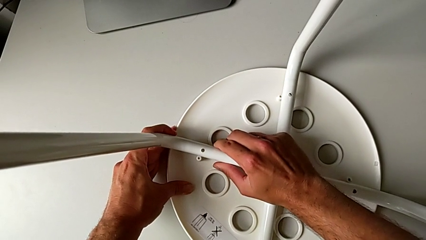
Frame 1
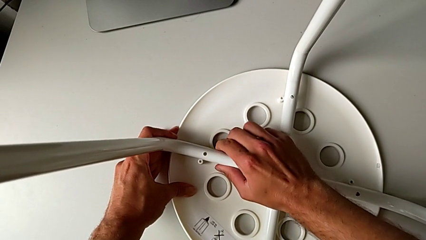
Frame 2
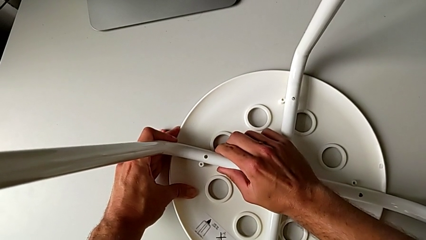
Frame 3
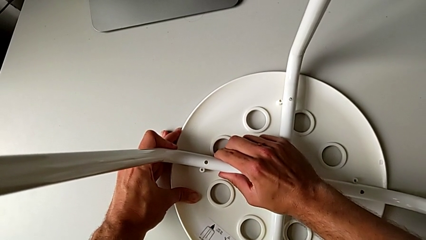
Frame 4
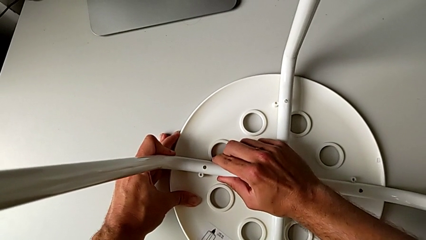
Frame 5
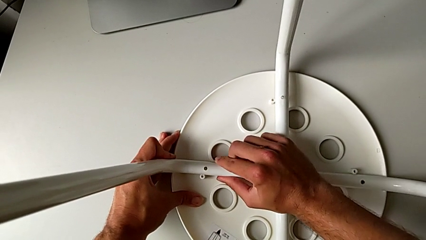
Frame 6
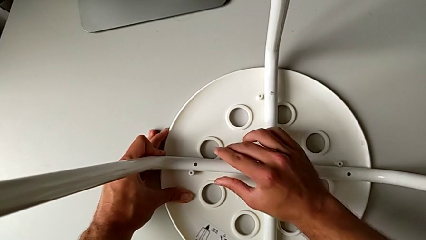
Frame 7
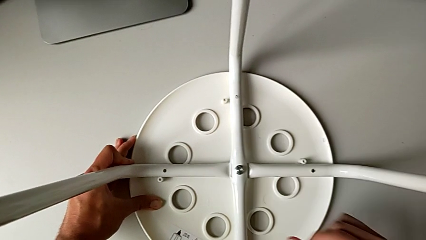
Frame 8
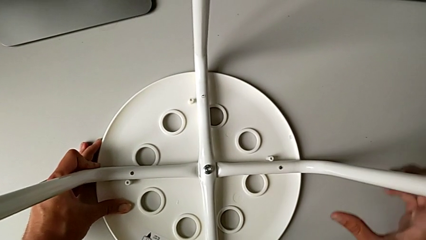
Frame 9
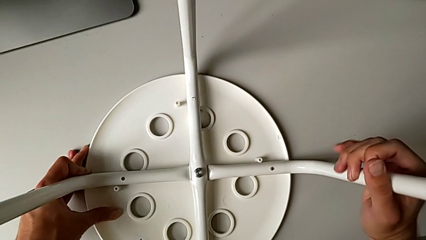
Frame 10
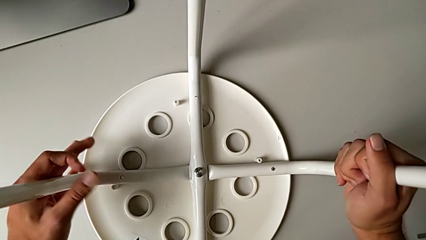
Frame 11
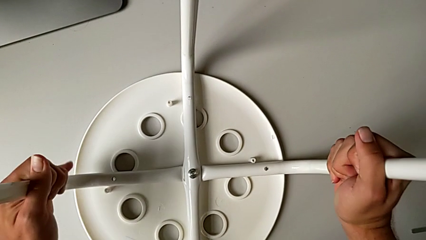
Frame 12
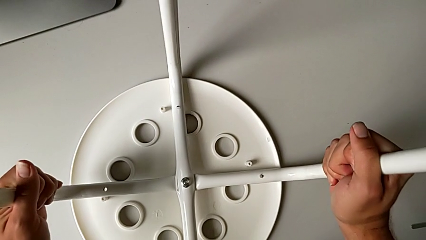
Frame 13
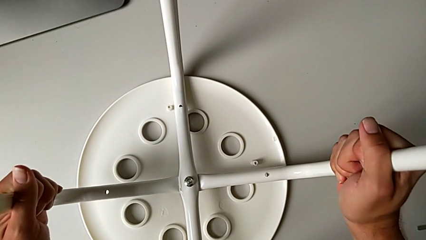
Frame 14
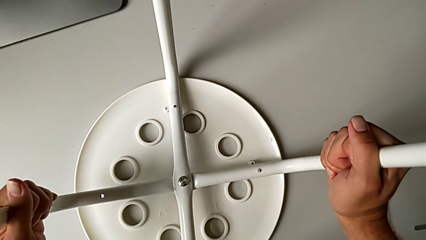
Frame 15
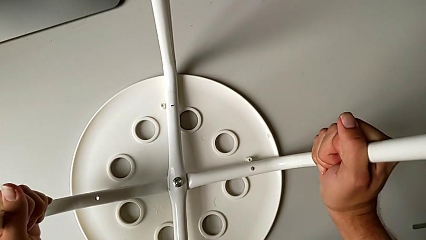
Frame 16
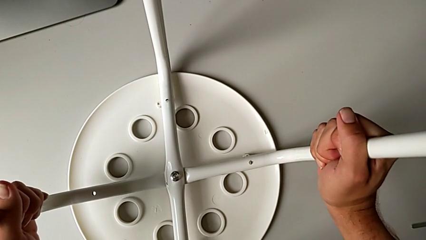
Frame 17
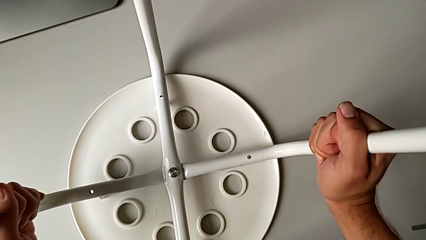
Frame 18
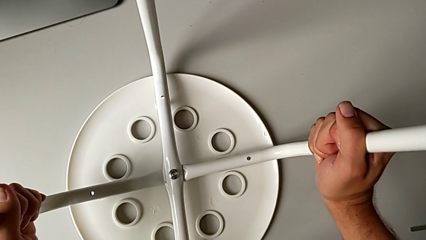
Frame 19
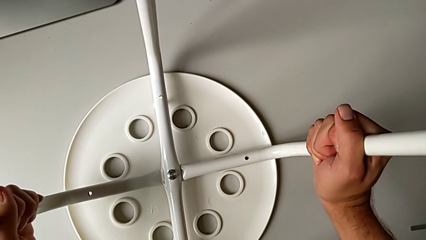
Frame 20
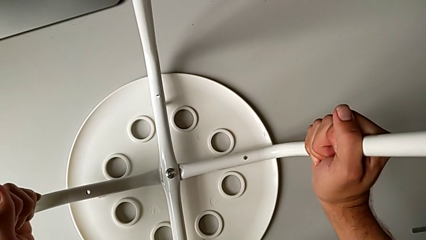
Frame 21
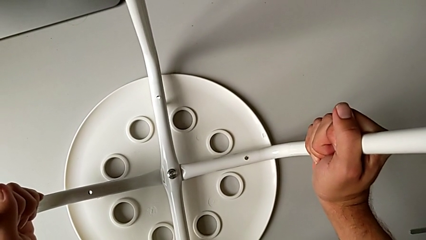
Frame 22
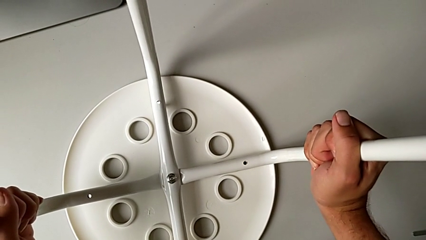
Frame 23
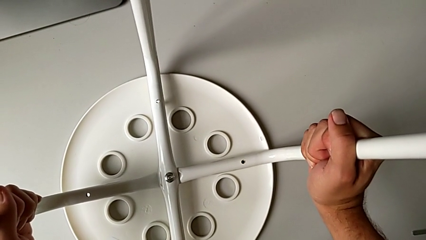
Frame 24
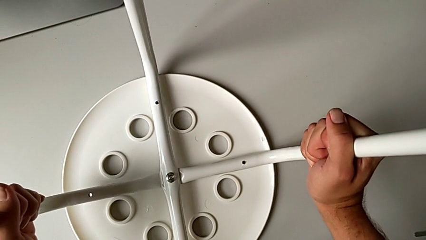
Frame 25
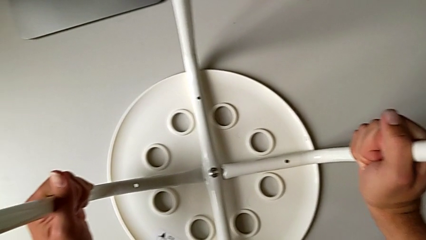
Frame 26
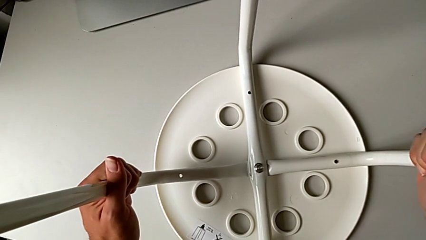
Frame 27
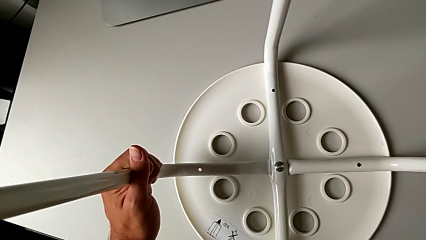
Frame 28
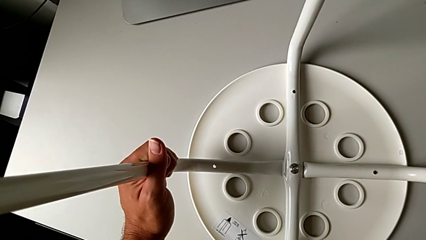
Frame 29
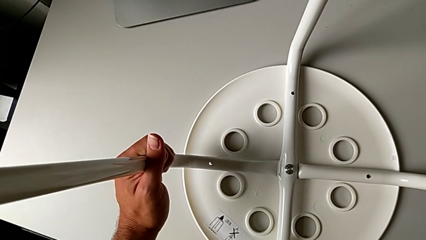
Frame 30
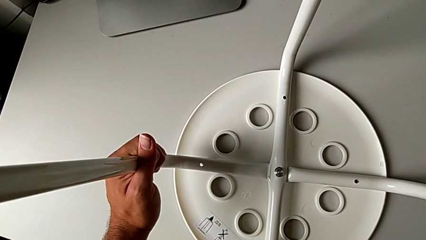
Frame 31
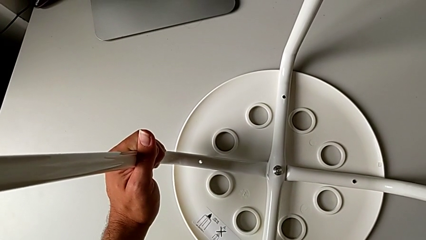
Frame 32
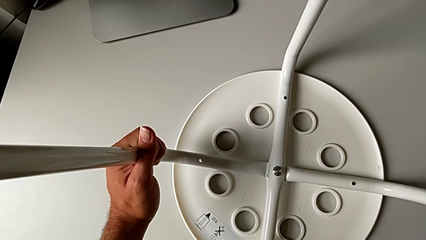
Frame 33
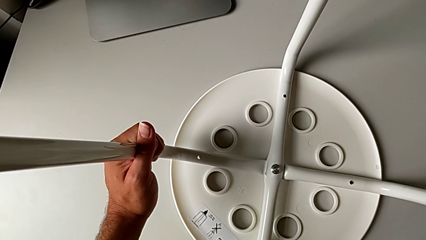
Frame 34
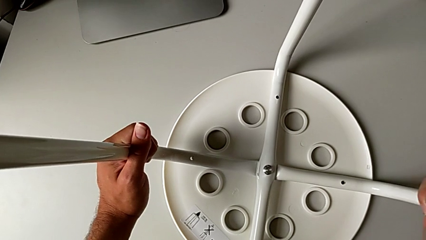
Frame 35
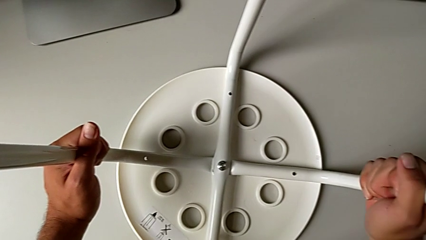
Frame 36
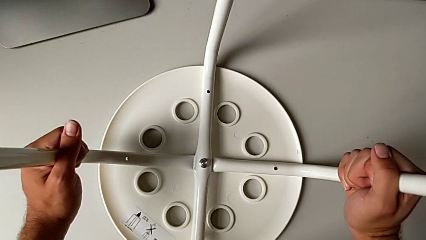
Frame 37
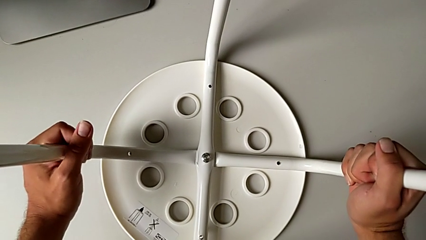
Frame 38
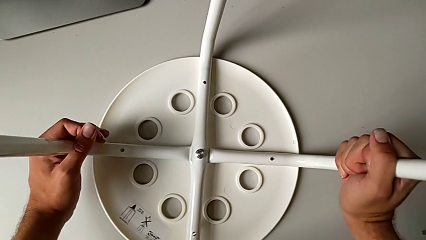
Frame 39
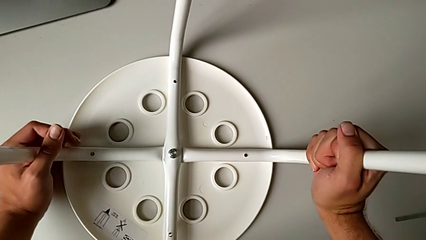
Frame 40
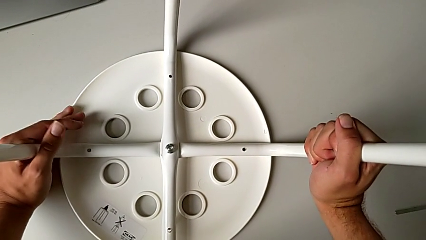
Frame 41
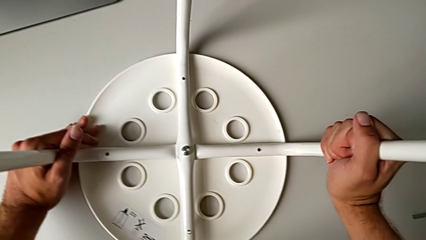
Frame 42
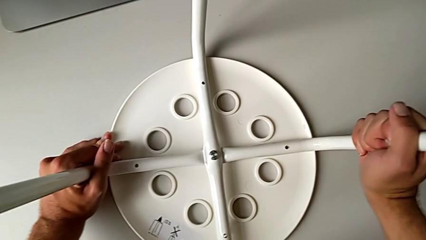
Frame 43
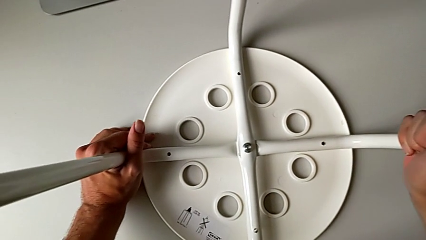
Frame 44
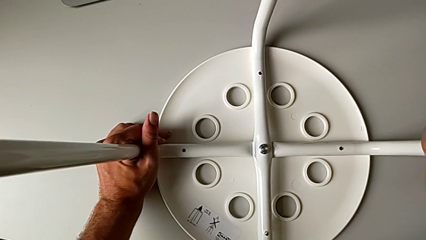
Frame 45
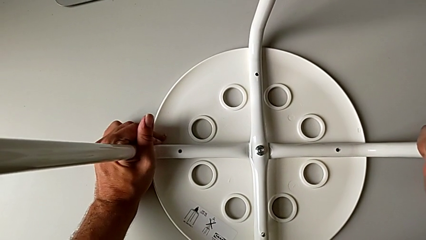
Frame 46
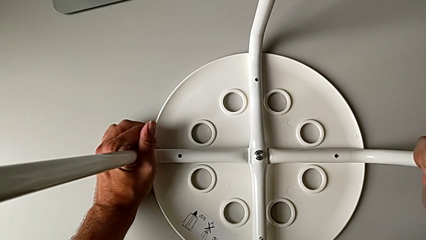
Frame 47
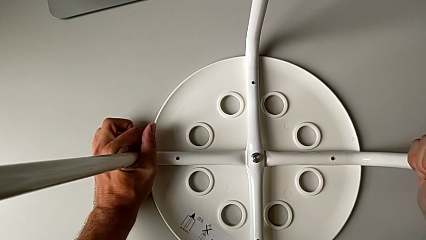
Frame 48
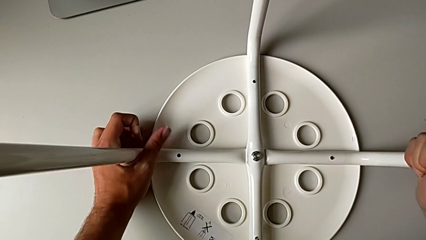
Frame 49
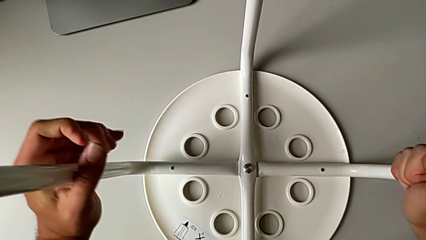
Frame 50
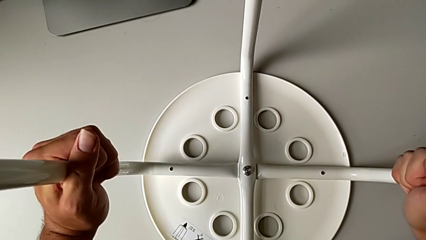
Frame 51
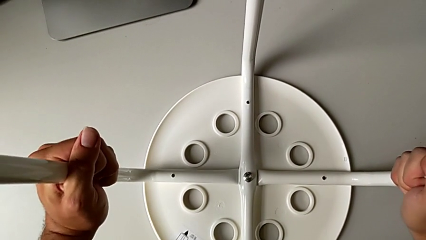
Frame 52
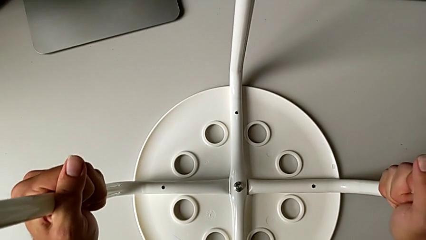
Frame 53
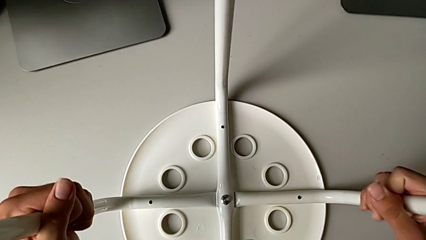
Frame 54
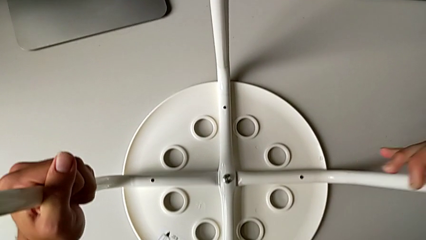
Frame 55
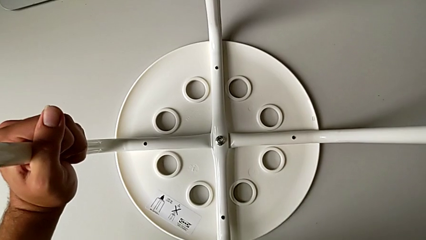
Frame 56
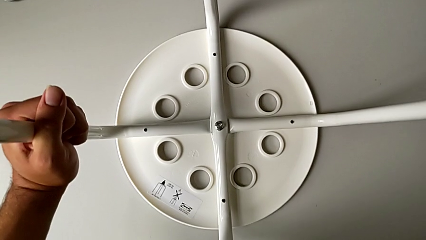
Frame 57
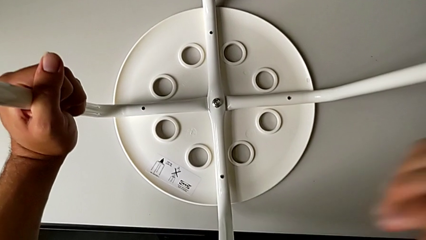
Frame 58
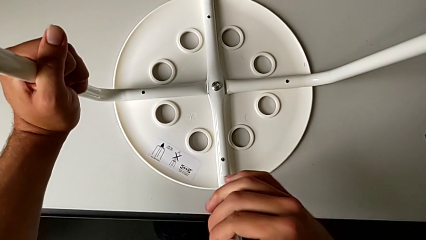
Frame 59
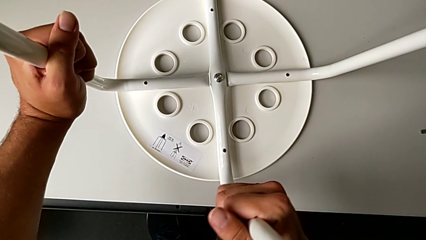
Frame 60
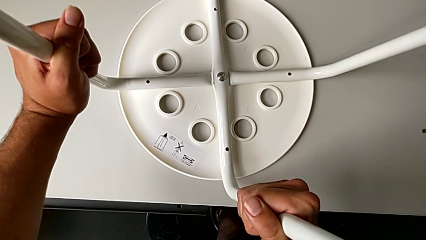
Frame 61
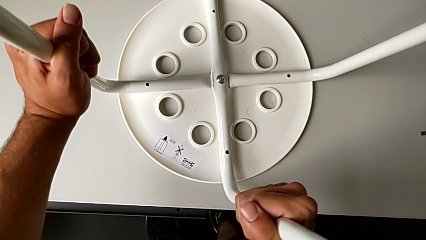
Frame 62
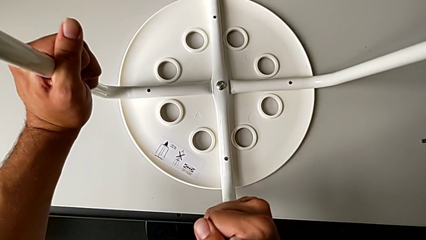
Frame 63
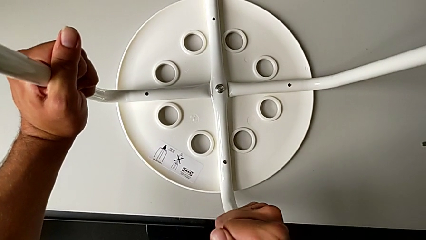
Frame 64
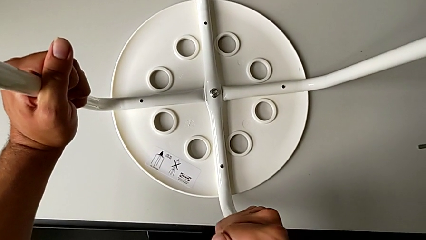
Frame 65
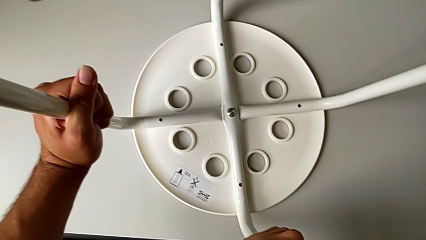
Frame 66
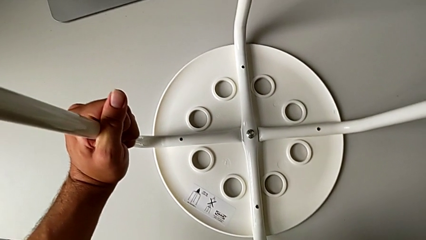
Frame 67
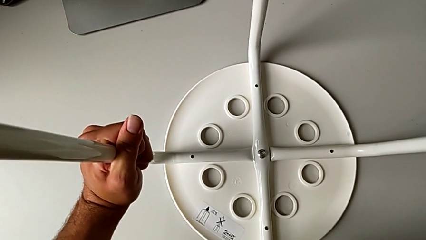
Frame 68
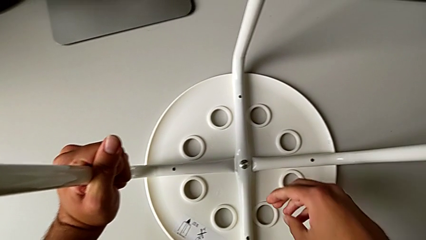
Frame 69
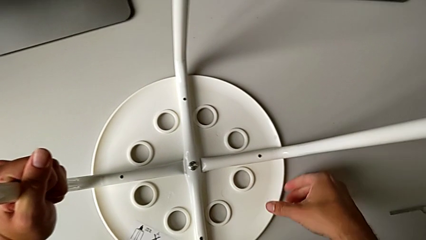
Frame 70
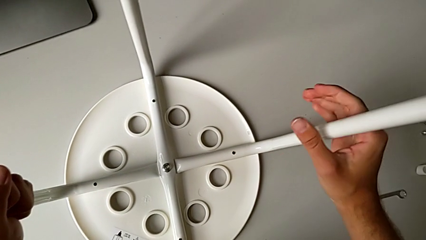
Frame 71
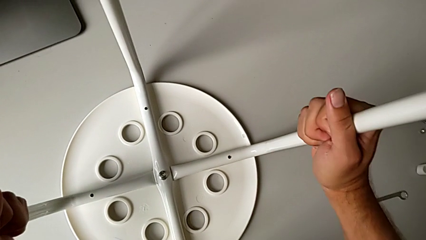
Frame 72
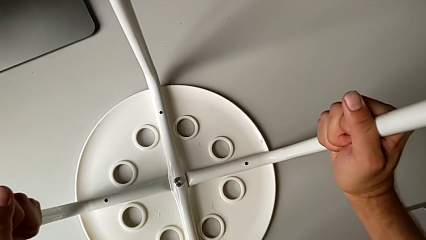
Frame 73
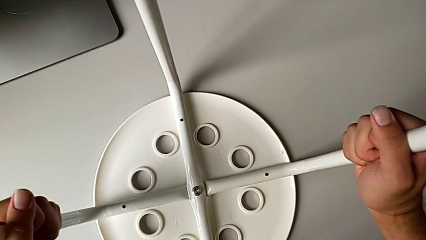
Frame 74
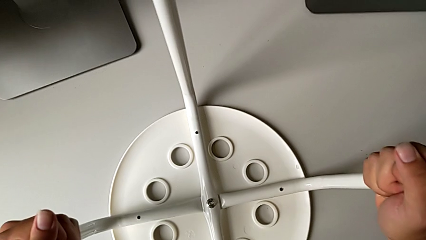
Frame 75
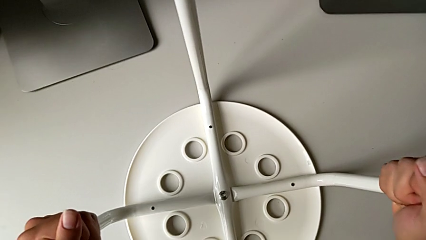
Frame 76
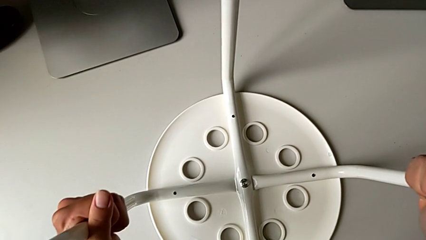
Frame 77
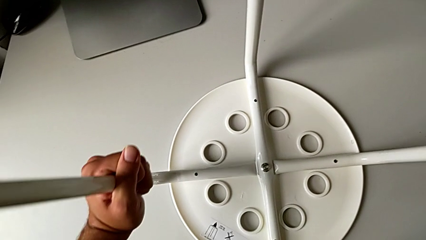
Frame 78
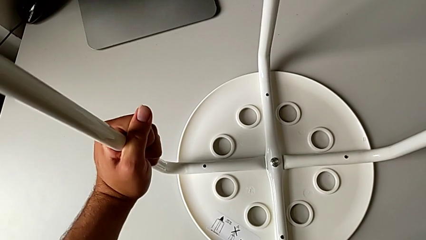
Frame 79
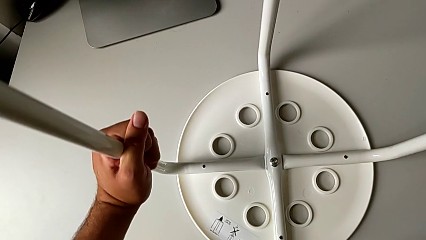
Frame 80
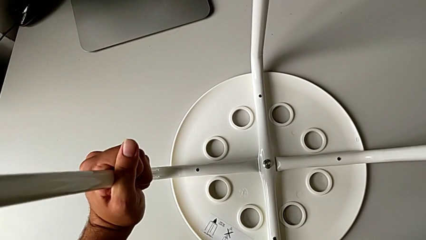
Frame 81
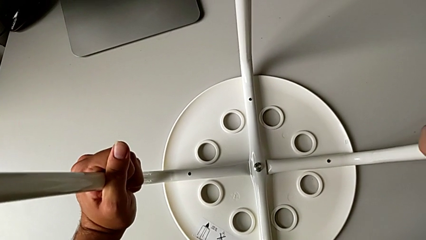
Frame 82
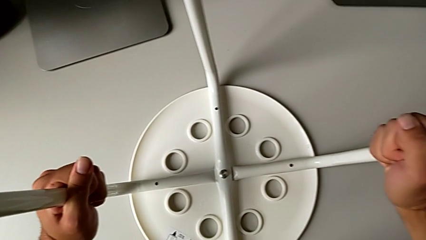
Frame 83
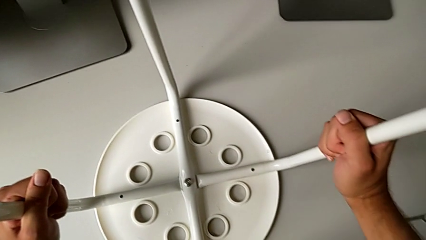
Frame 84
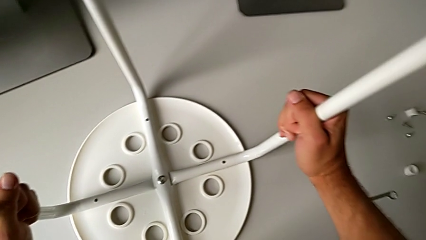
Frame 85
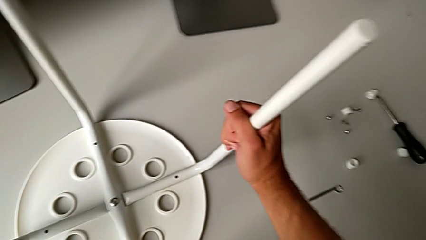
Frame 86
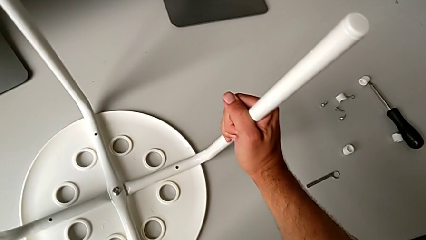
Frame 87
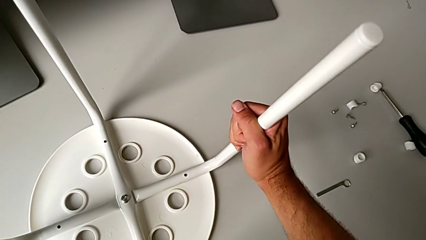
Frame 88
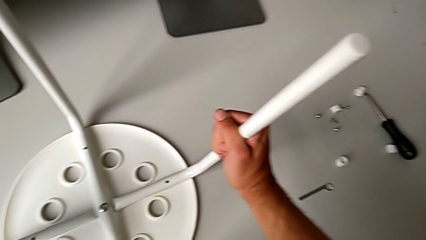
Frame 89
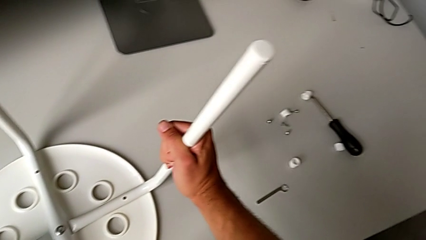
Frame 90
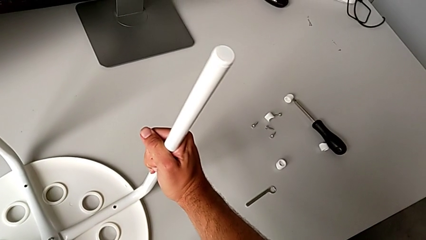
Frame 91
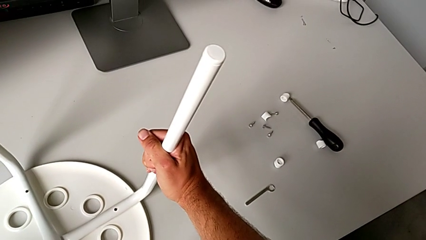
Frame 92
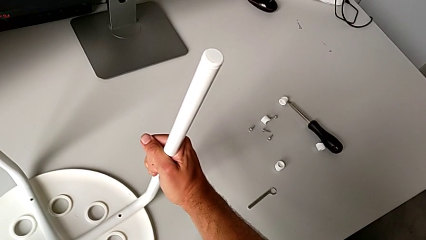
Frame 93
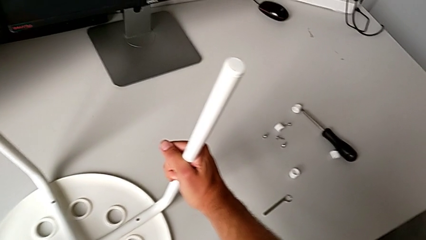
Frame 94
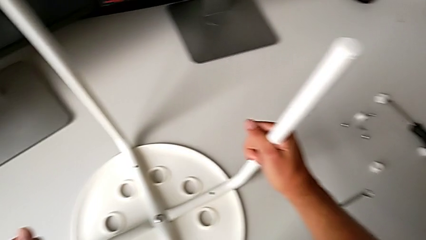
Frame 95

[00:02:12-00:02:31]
The camera wearer is attaching the legs to the IKEA chair. They keep aligning the leg and hold the stool.
